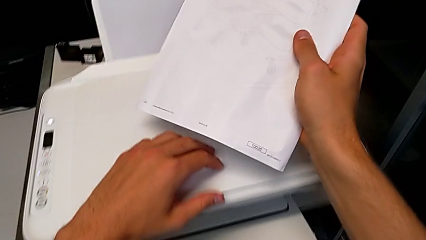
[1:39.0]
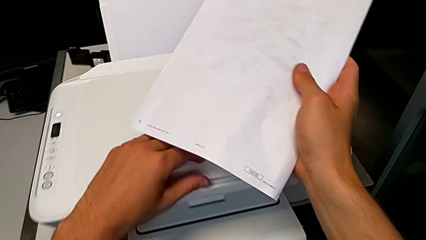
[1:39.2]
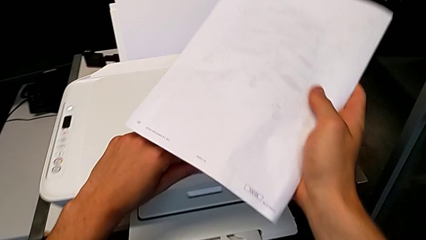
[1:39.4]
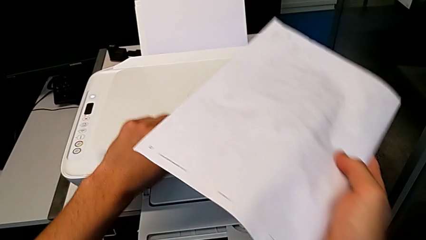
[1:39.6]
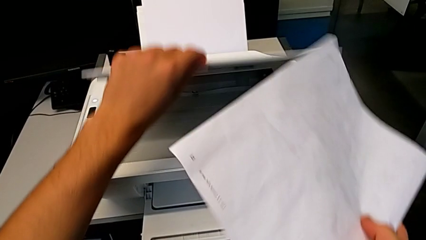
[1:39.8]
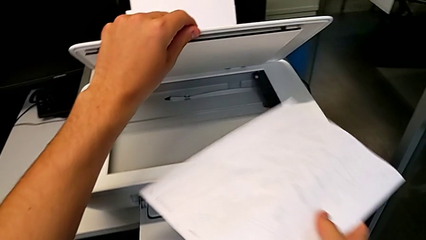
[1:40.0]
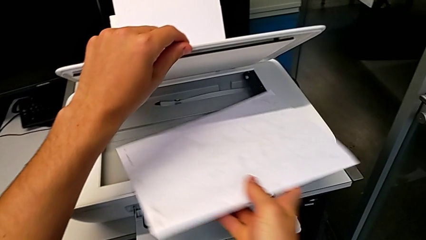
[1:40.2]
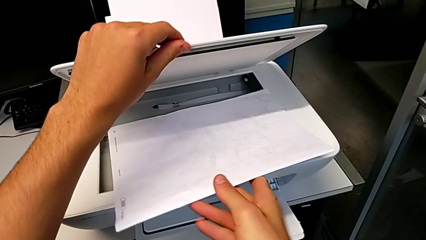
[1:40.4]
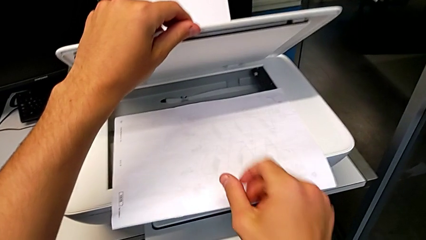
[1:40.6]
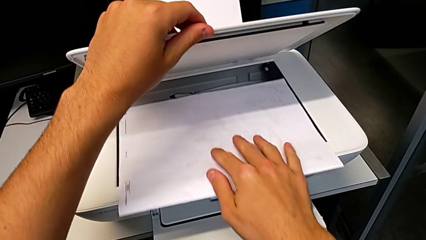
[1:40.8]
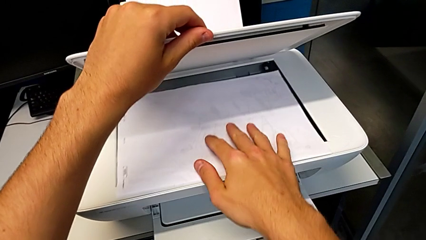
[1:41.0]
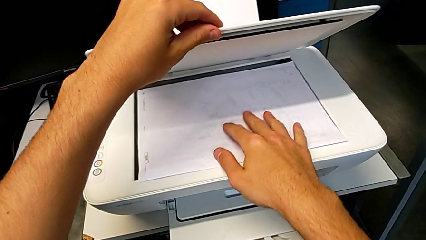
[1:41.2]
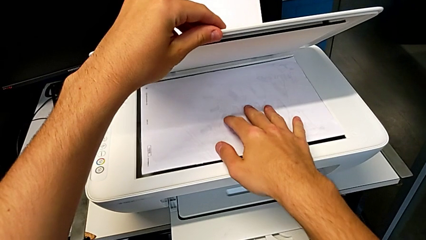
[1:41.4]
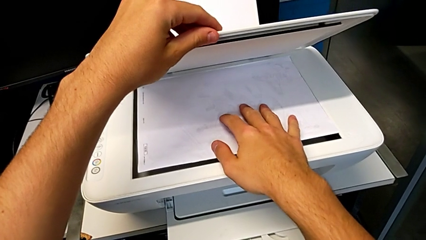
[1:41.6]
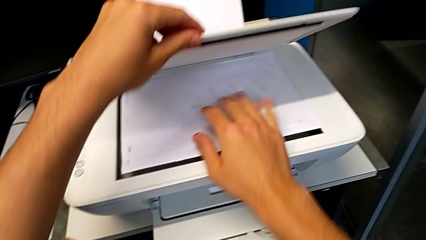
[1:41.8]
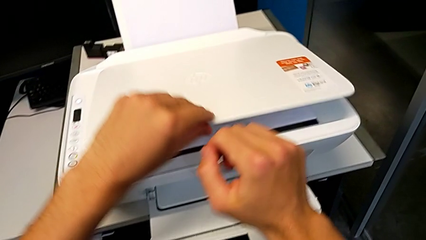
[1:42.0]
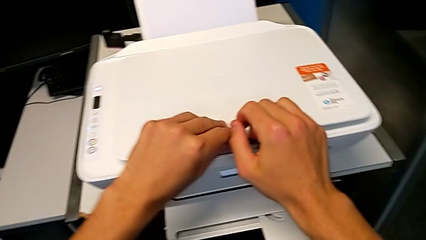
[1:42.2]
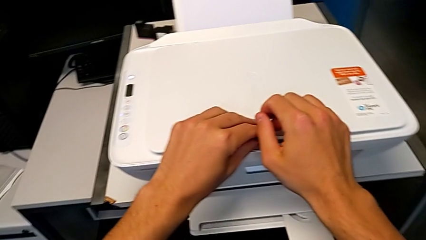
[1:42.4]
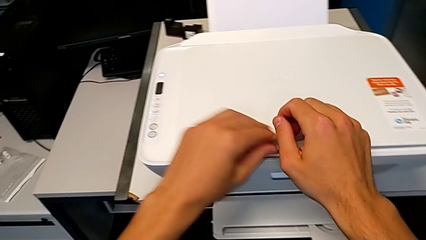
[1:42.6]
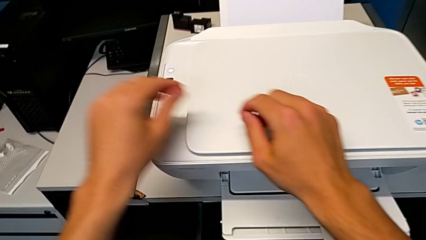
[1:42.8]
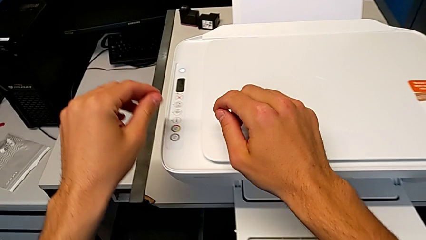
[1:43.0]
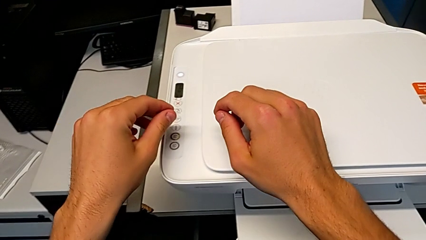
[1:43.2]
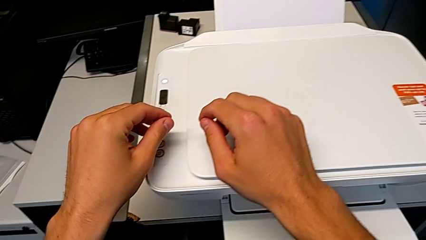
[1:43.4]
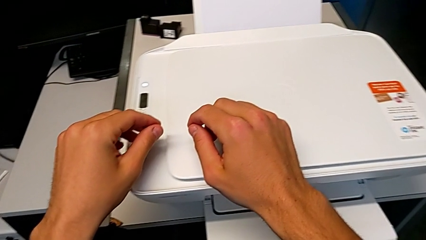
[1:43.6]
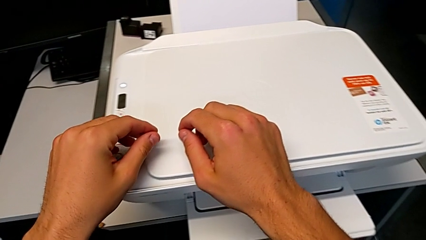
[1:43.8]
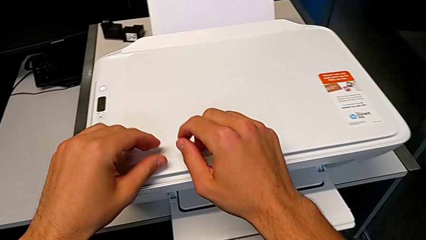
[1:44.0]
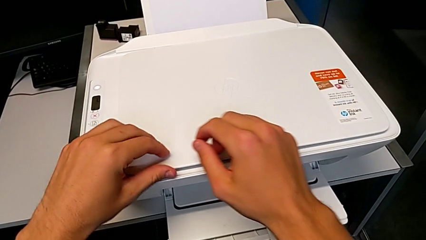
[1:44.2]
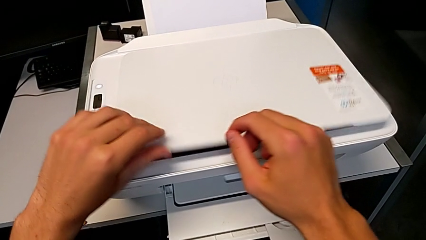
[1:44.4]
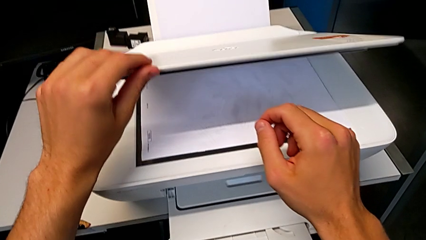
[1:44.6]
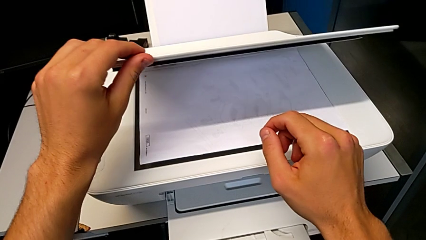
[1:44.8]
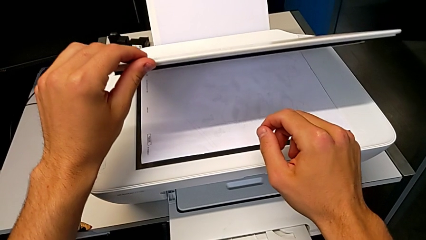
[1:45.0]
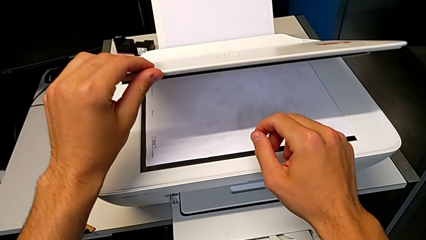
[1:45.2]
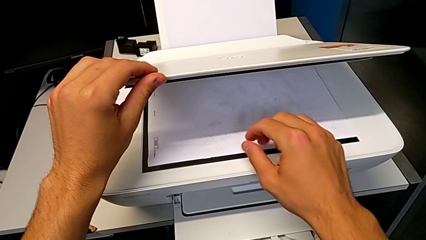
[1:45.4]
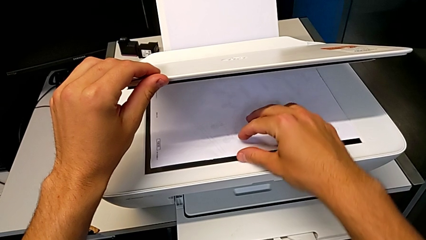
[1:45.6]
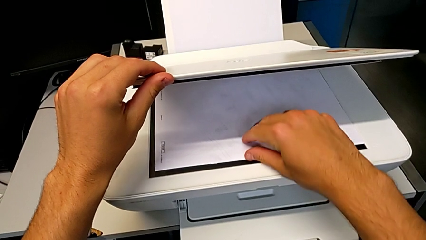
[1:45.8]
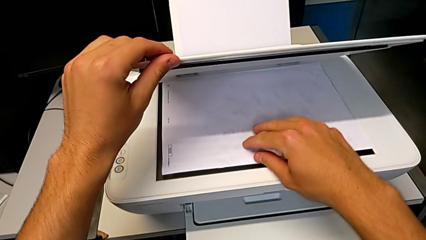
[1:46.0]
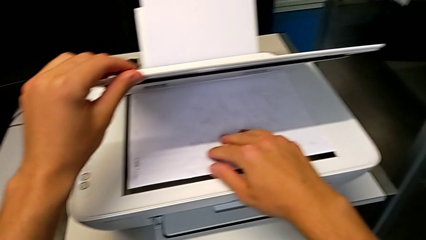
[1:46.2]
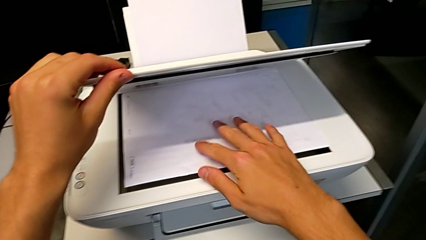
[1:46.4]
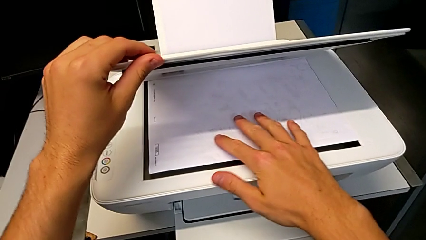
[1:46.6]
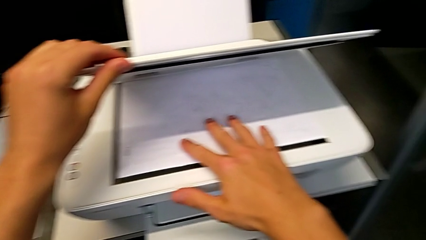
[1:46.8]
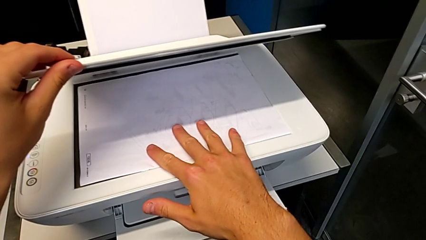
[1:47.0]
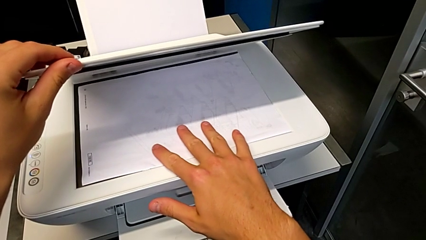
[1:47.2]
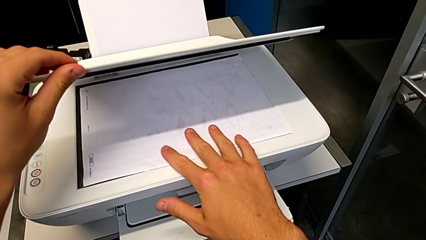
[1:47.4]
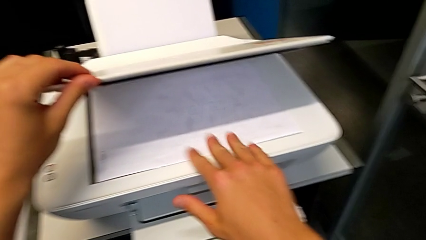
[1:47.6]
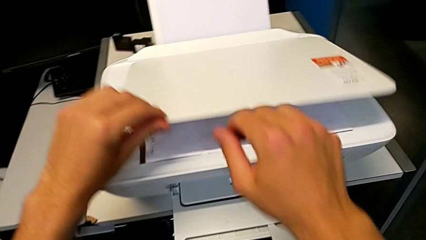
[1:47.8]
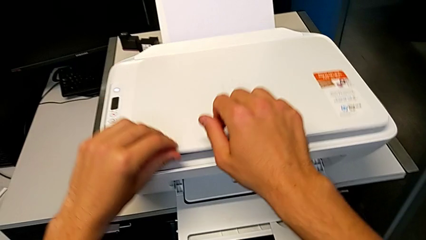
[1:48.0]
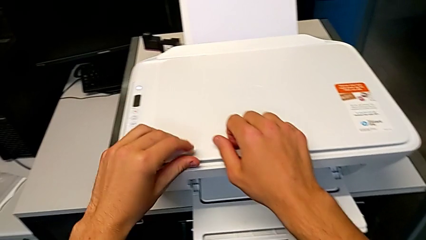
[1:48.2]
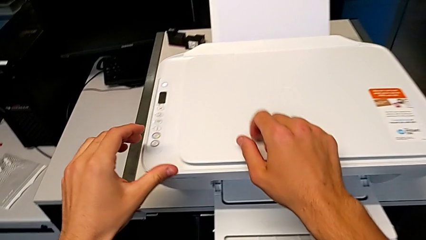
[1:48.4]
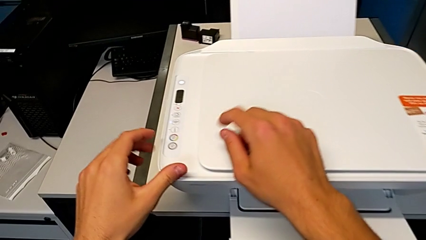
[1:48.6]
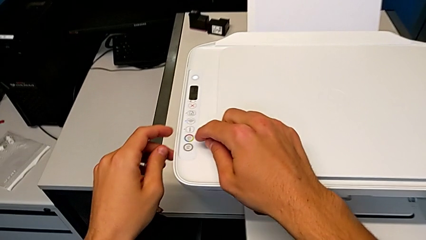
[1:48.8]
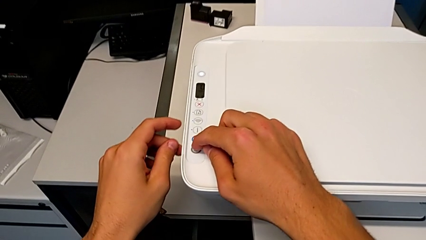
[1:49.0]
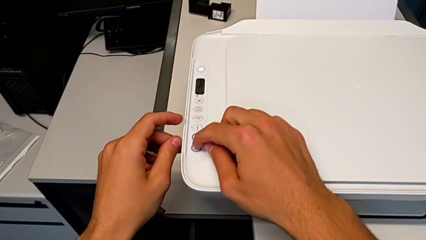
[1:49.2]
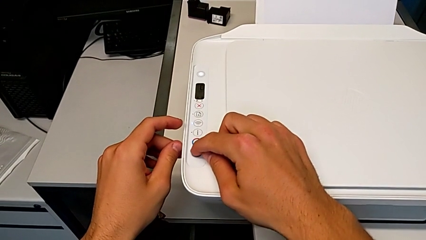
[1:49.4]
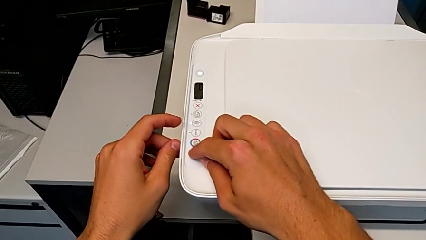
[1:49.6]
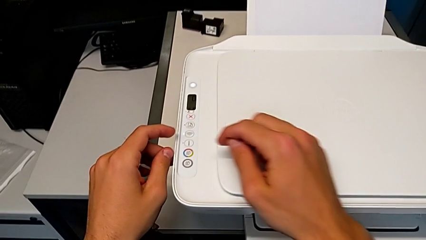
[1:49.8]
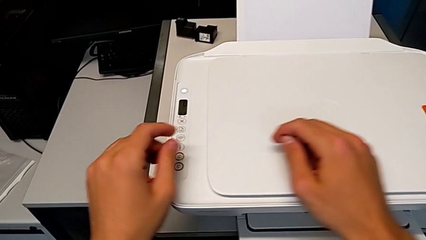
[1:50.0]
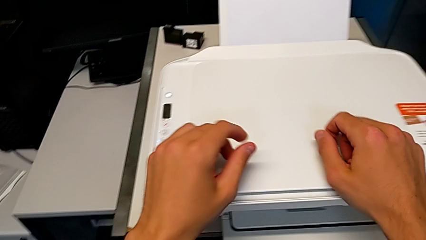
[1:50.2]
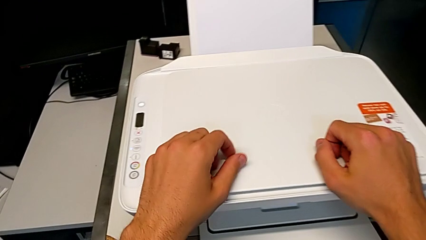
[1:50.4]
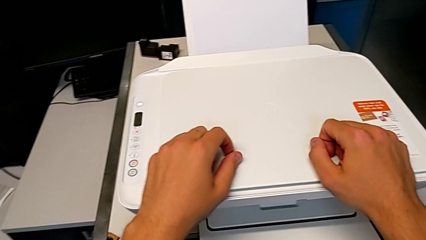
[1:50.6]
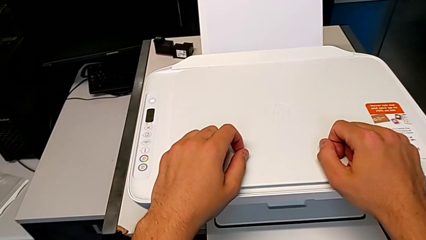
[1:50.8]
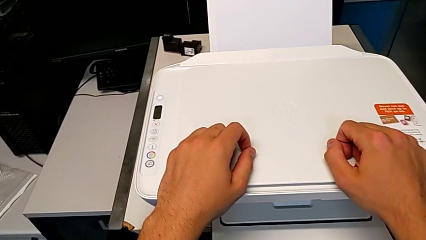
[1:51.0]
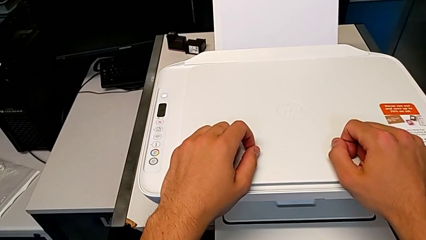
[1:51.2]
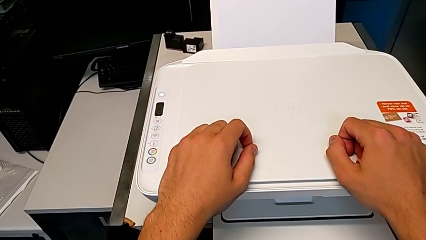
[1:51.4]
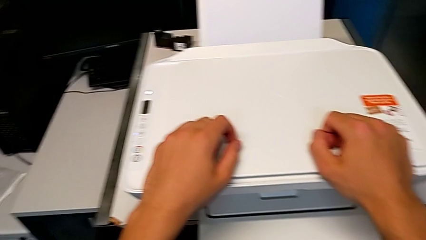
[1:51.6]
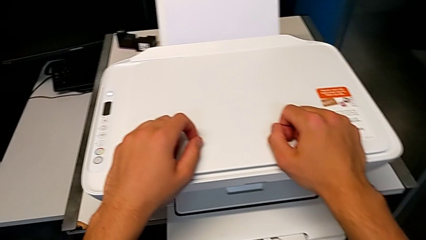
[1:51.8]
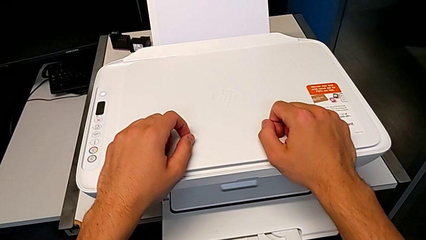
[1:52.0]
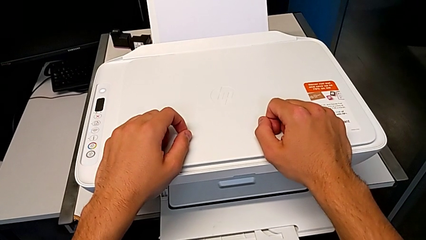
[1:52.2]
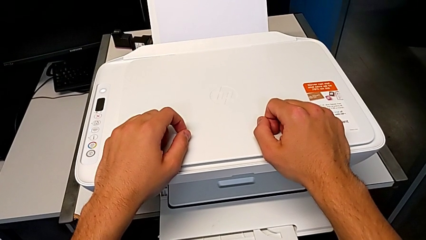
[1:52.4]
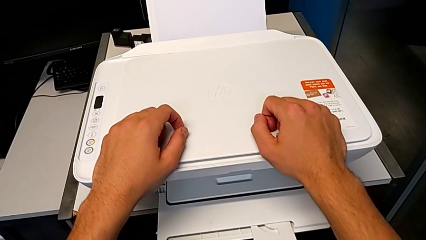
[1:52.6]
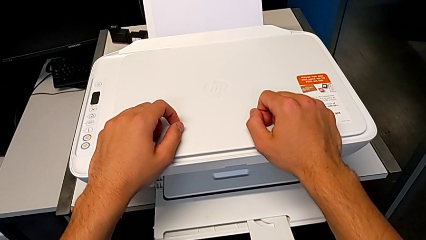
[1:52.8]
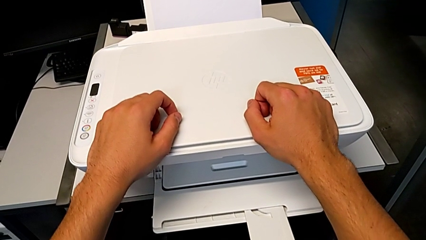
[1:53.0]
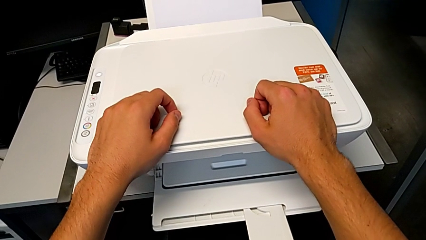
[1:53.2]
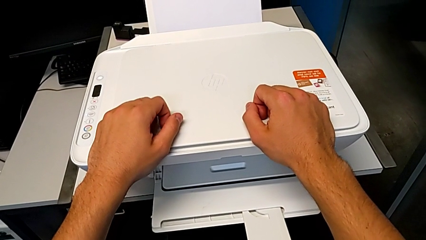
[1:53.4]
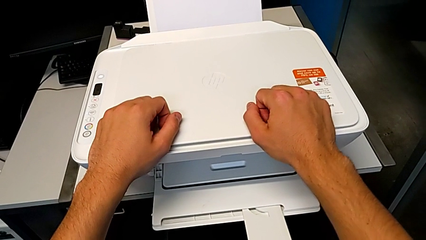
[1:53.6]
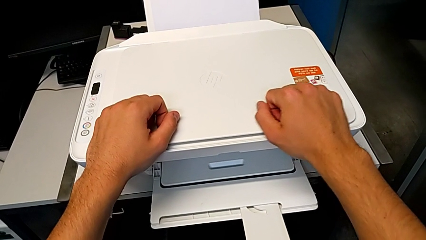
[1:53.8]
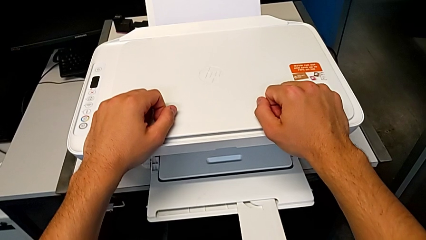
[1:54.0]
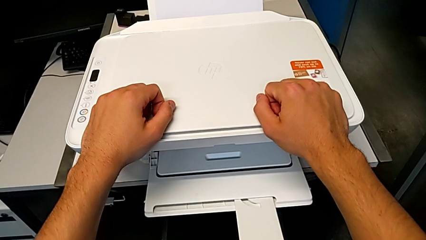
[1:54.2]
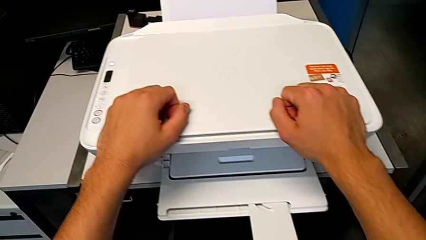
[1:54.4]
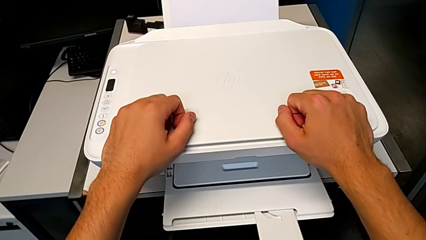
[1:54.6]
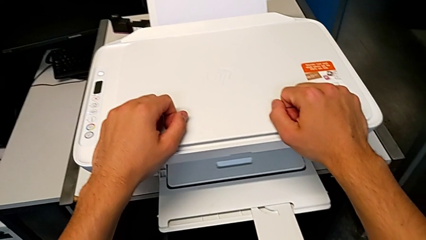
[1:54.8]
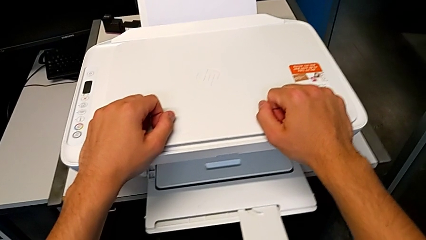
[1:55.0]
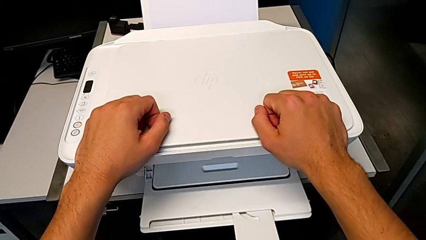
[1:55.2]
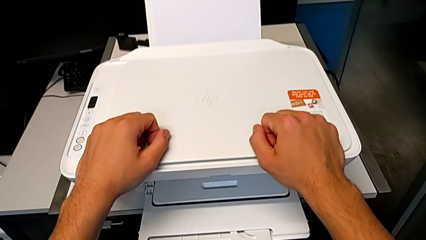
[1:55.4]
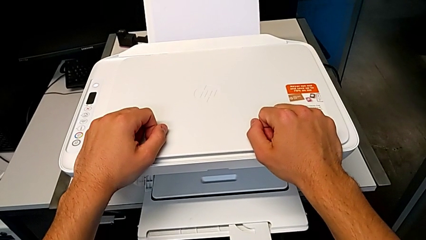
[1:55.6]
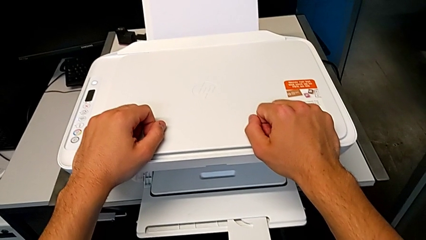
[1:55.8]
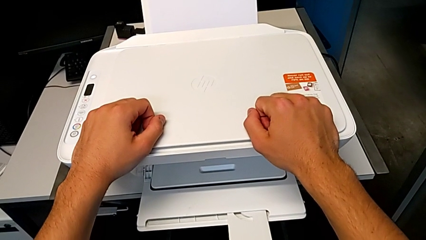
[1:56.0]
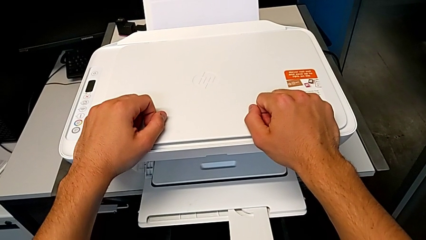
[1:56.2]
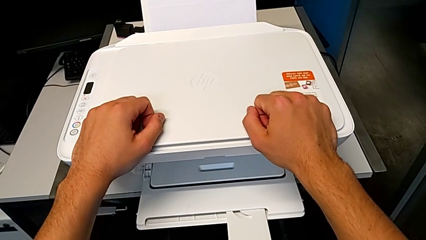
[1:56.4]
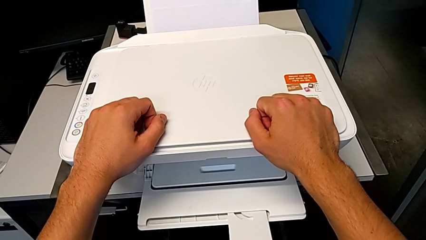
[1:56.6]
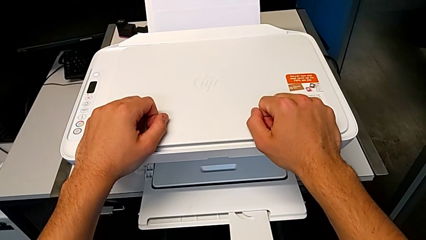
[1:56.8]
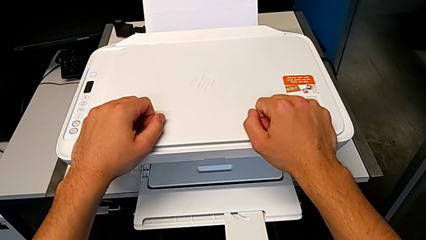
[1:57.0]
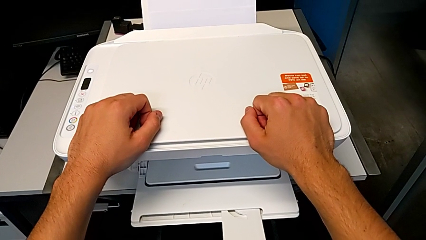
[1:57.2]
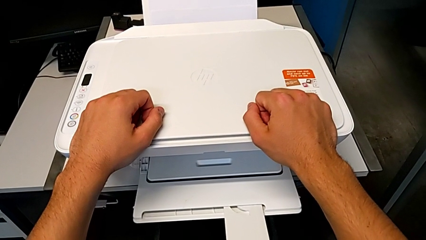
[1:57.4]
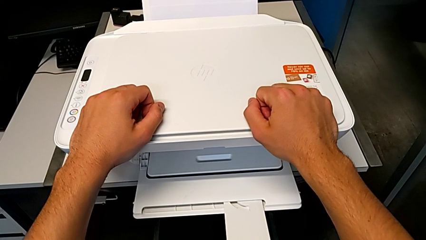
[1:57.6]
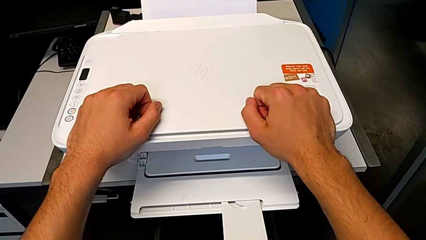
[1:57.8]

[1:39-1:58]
The camera wearer is copying. They open the copy gate, place the copy, close the copy gate, open the copy gate, align the paper stack, close the copy gate and press the copy button.
